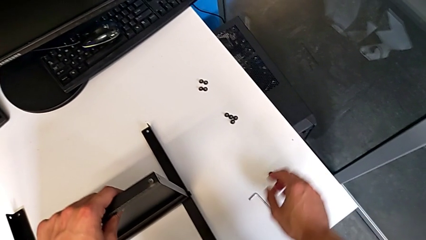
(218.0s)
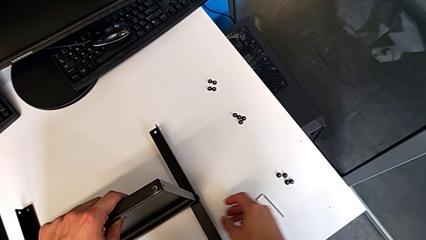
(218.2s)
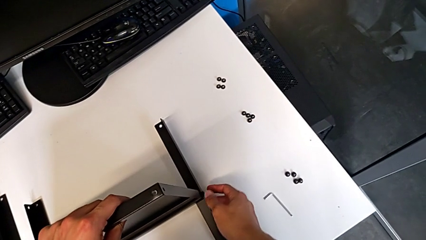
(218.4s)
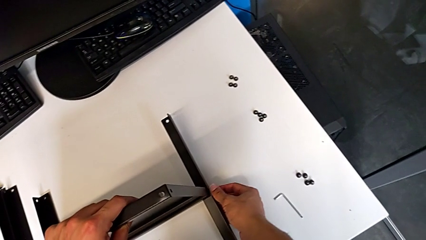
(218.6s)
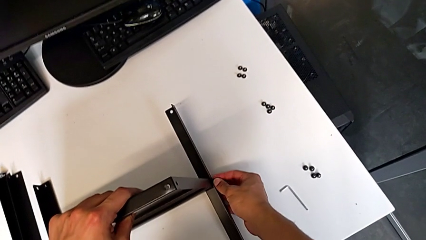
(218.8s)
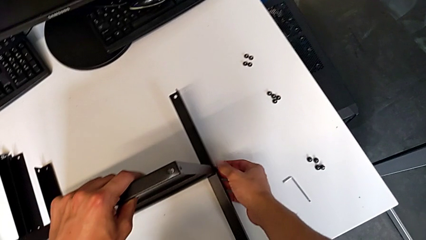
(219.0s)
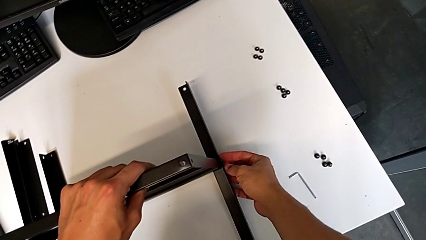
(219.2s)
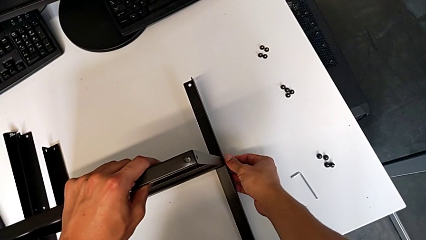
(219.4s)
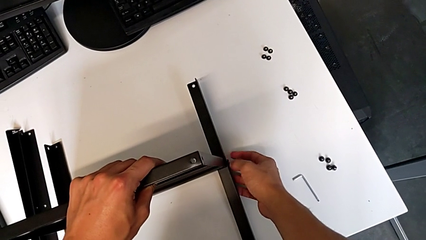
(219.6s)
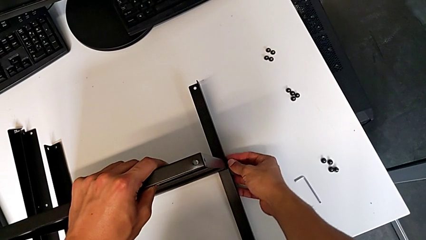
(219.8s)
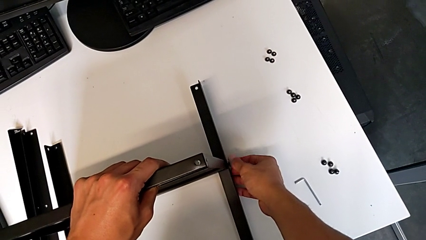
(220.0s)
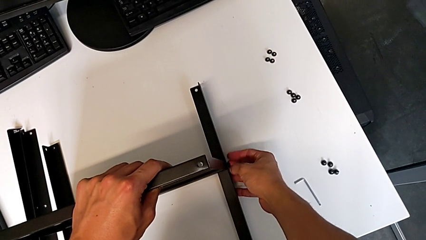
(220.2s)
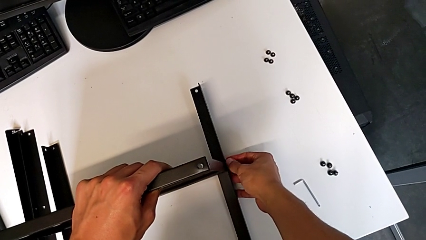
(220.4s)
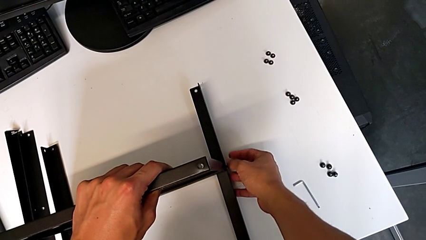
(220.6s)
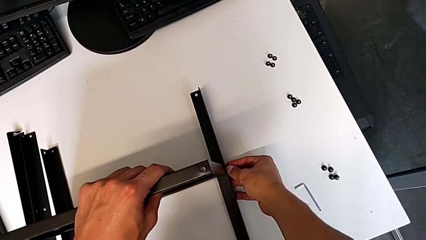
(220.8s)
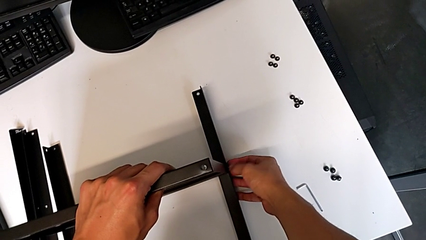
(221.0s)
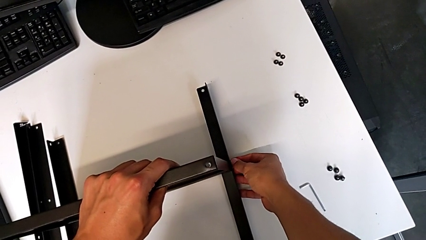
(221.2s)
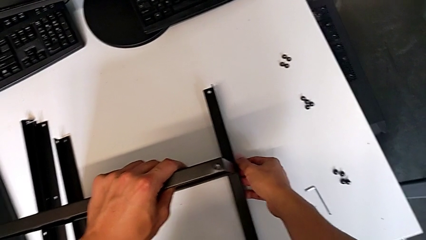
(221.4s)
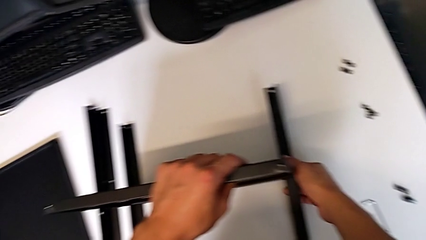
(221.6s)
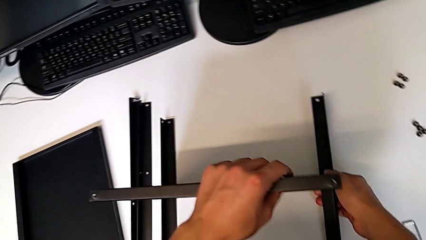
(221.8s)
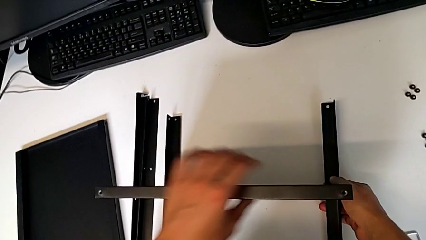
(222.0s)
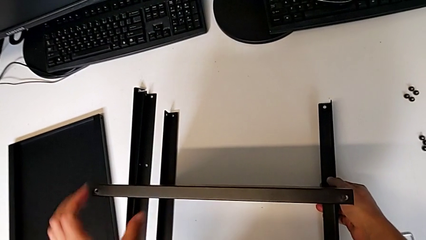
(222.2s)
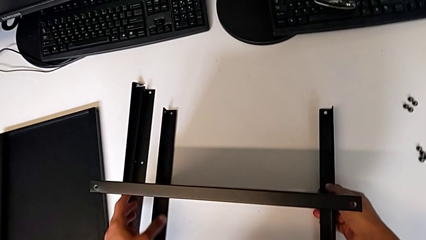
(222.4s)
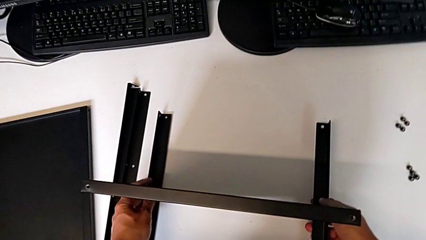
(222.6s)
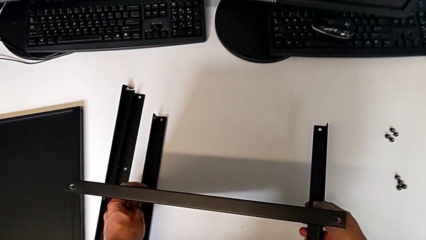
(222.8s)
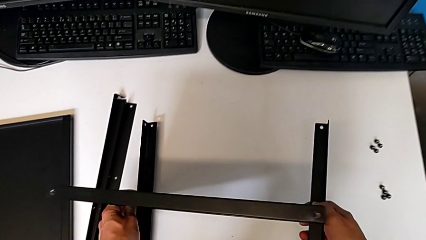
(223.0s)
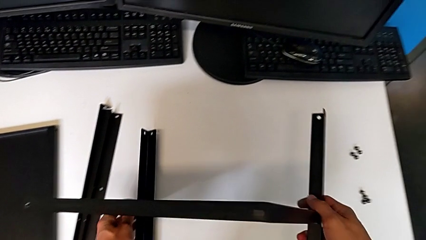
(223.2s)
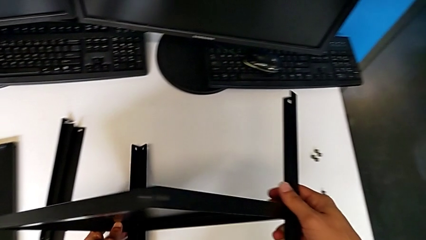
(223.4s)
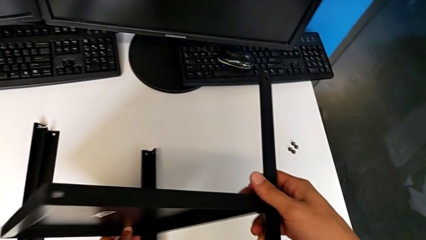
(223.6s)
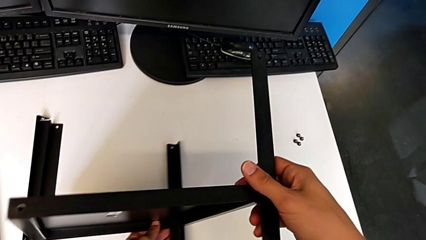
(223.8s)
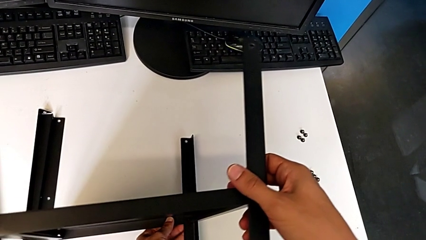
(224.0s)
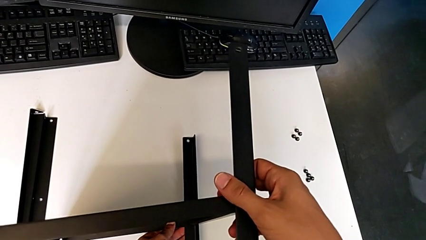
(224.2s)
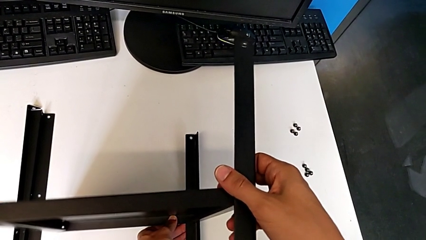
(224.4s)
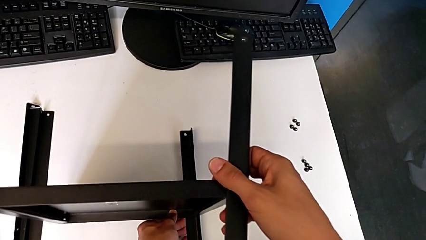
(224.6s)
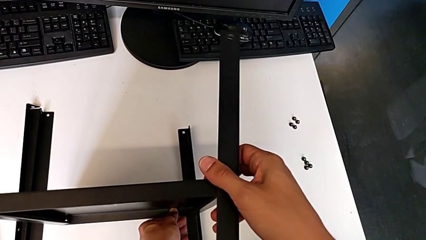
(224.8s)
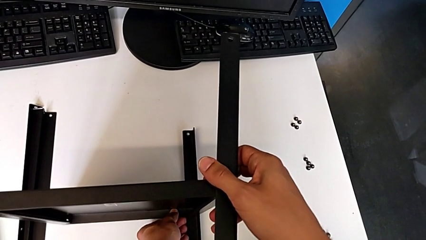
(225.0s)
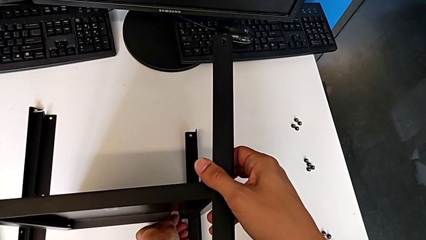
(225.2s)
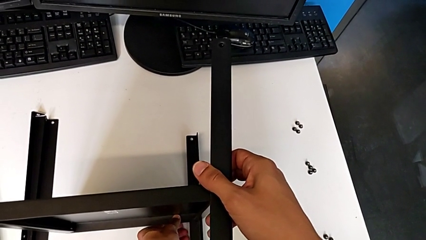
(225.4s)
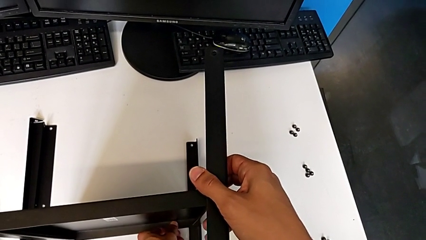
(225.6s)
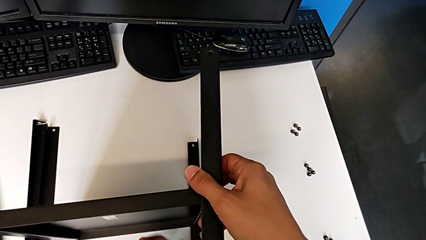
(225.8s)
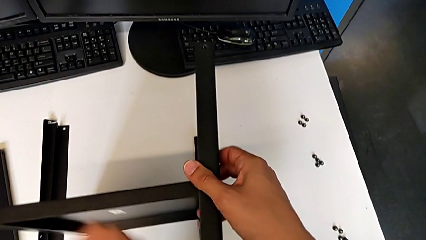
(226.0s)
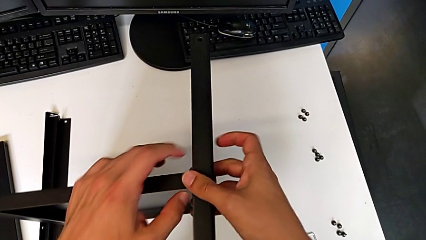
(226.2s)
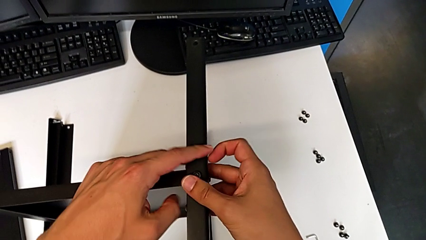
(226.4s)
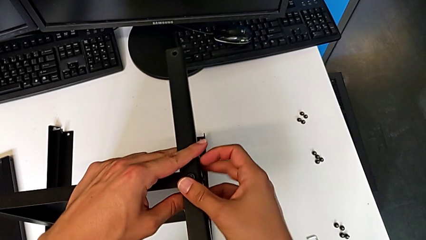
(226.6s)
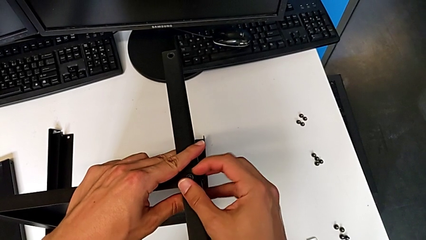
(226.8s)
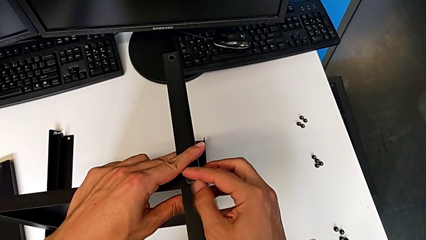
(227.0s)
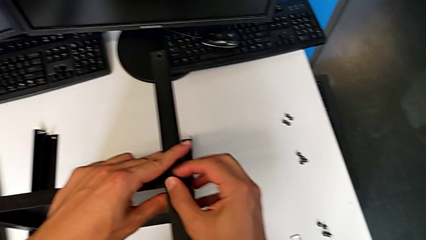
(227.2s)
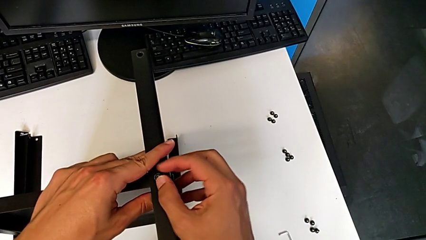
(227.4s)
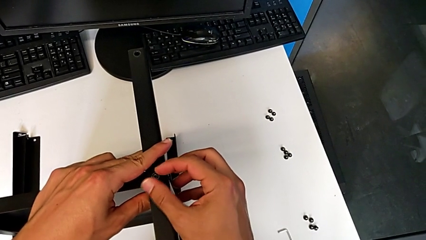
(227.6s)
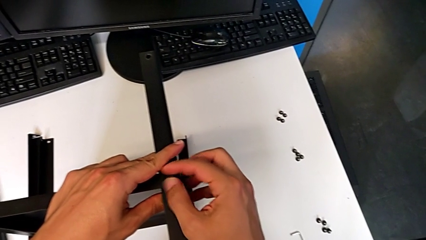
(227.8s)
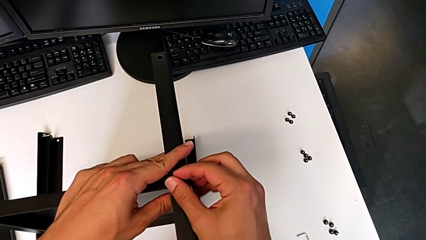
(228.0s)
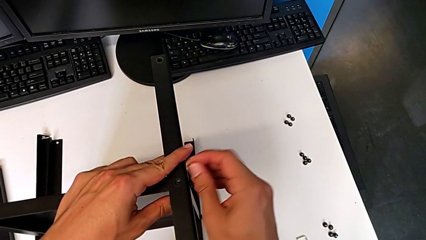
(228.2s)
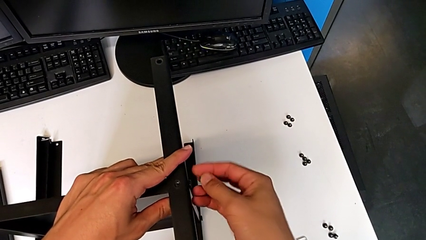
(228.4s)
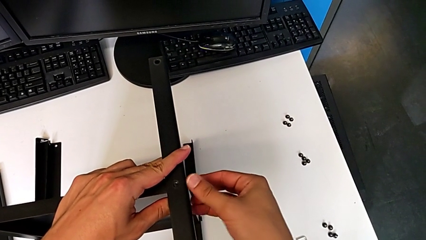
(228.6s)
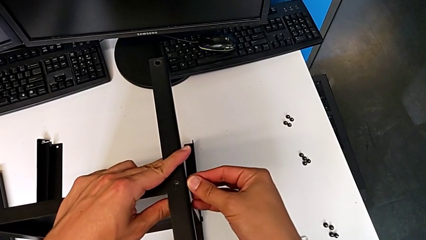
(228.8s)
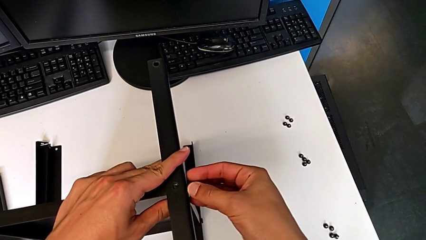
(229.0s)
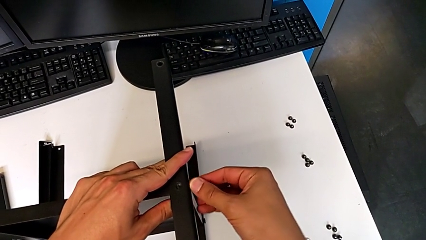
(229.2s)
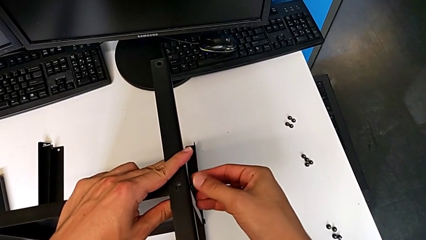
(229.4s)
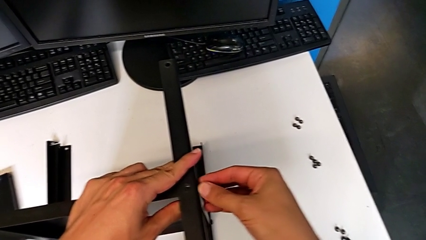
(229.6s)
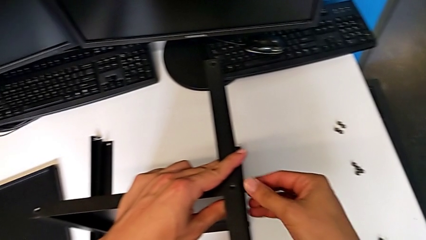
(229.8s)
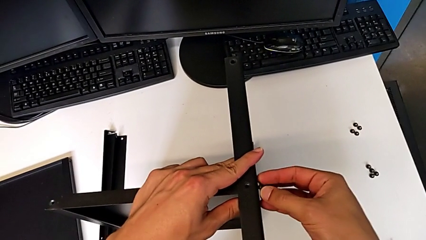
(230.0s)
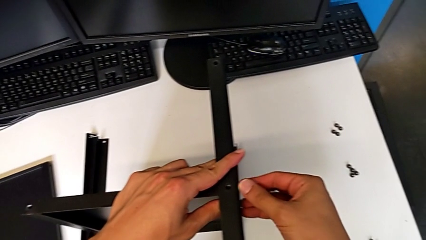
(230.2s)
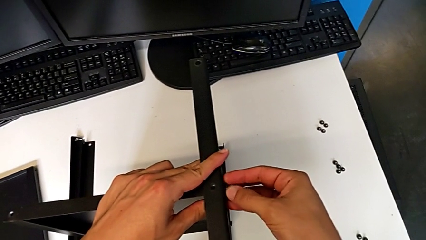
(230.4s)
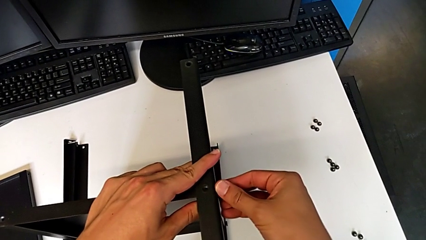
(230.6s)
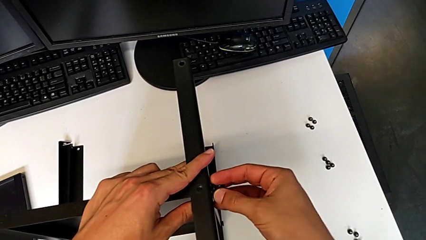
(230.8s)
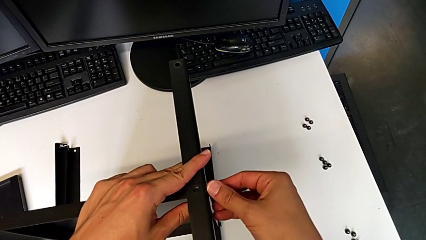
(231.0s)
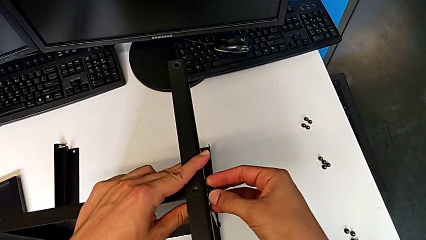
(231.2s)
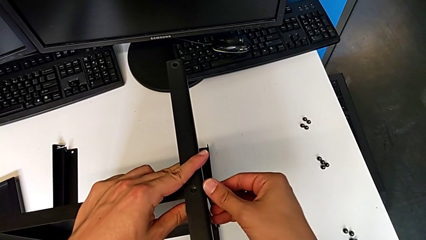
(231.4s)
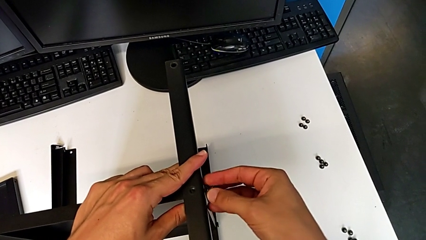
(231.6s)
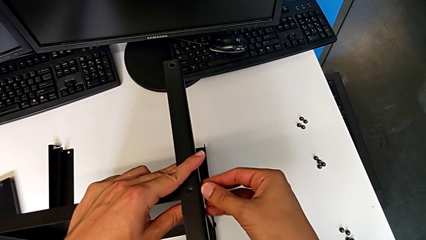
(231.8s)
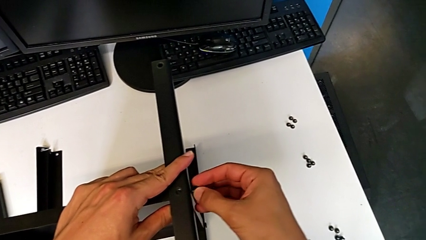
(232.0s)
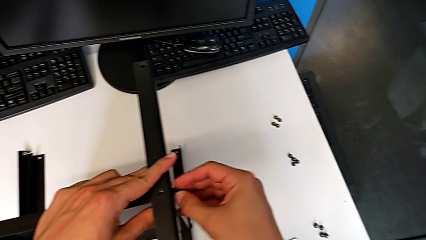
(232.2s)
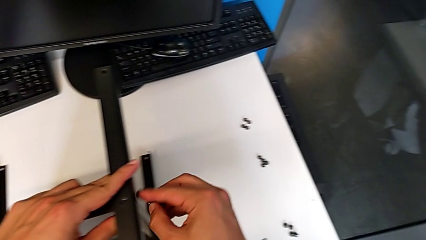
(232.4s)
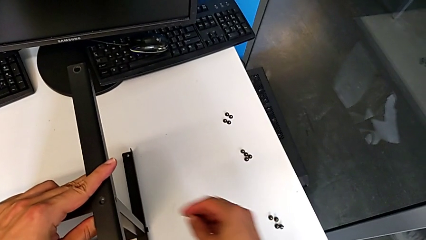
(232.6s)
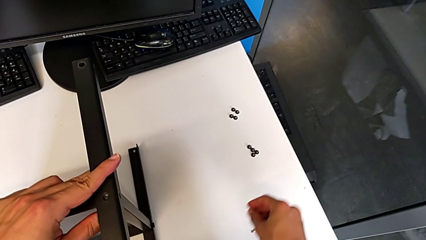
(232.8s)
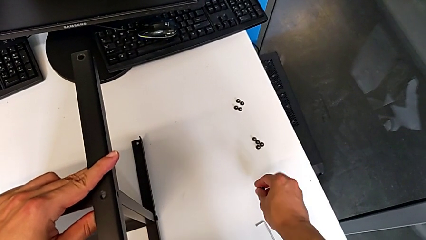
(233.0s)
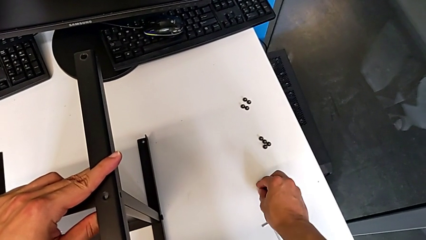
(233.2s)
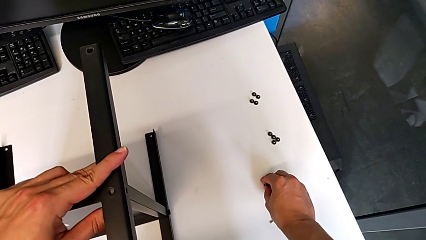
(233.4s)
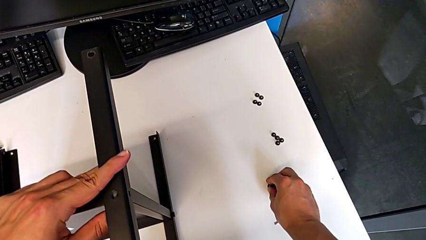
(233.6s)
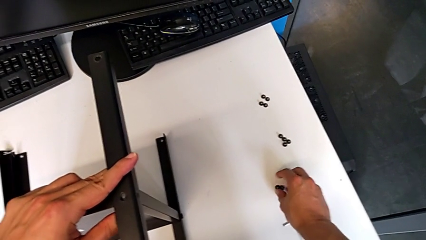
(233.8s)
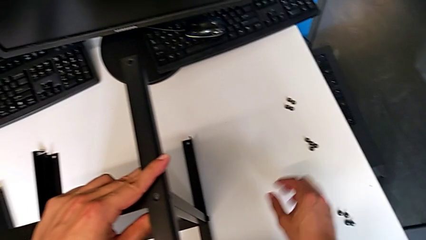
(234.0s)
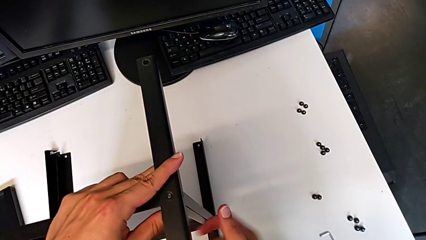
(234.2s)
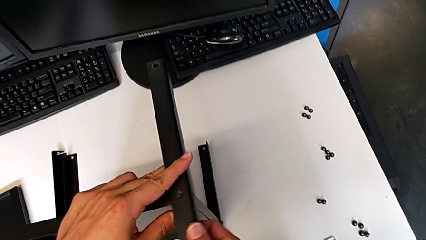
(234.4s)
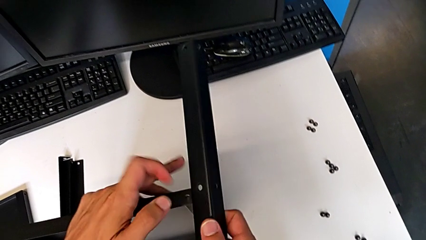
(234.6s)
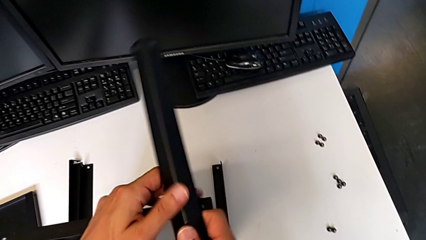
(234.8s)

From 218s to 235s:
The camera wearer is disassembling the third leg. They approach the hex socket head, wrongly unscrew it, rotate the nightstand, unscrew the hex socket head, disassemble it, unscrew the hex socket head, disassemble it, place it and disassemble the third leg.
